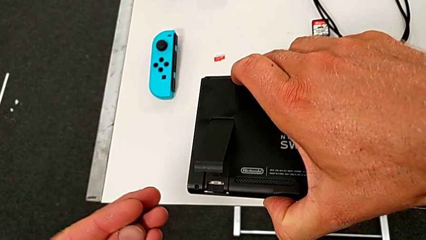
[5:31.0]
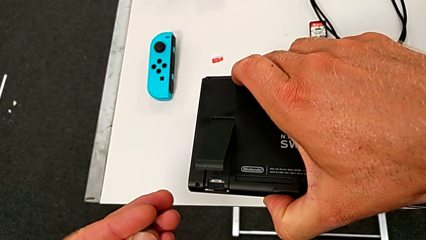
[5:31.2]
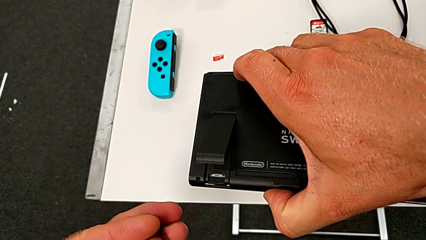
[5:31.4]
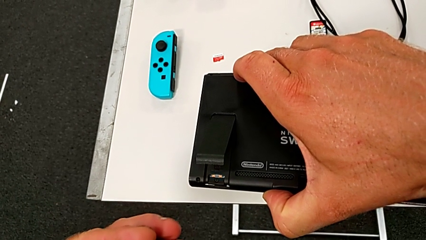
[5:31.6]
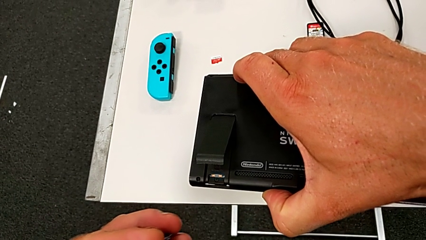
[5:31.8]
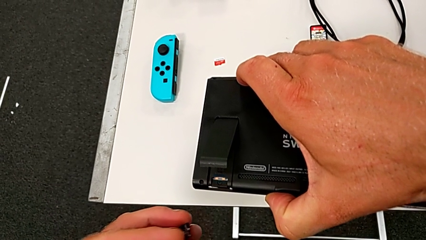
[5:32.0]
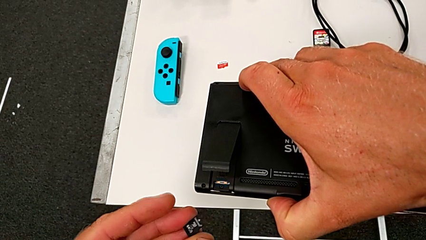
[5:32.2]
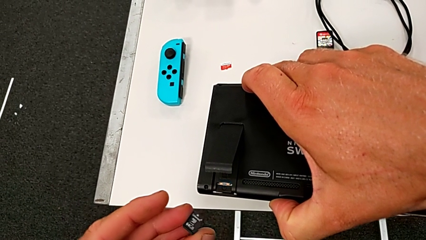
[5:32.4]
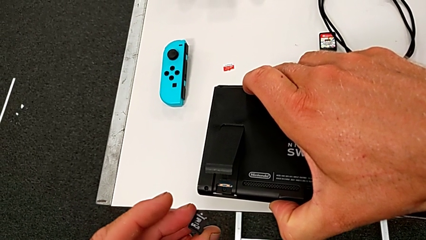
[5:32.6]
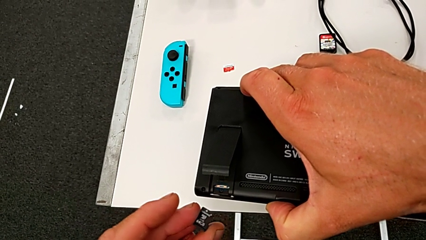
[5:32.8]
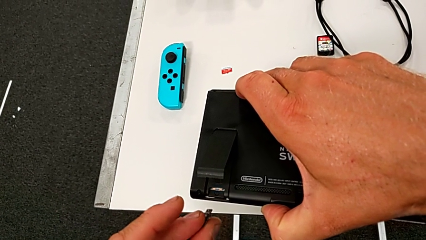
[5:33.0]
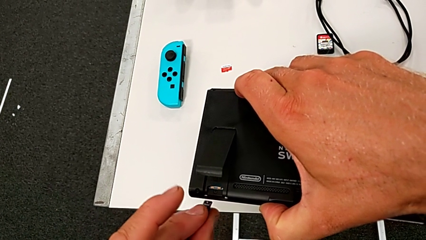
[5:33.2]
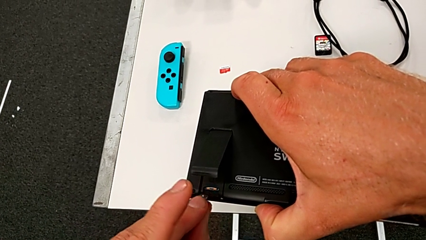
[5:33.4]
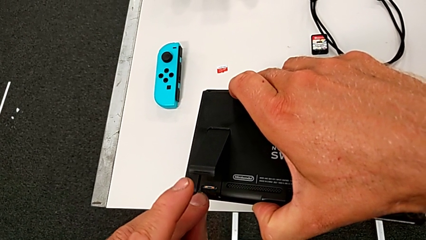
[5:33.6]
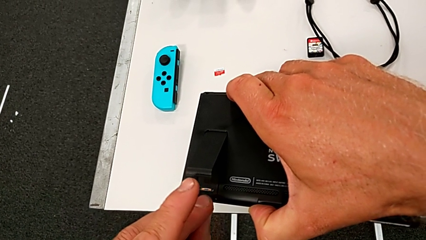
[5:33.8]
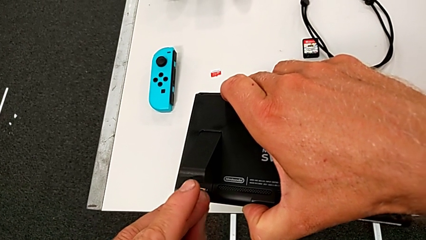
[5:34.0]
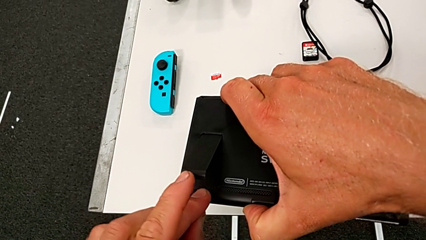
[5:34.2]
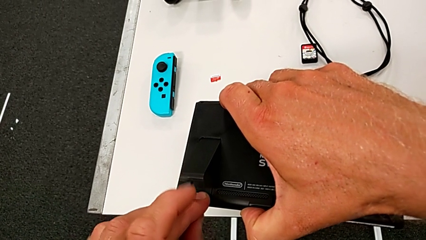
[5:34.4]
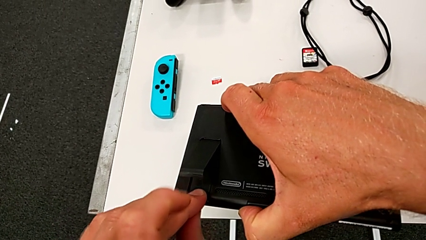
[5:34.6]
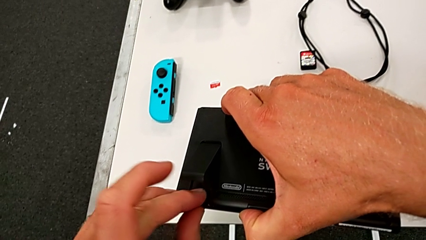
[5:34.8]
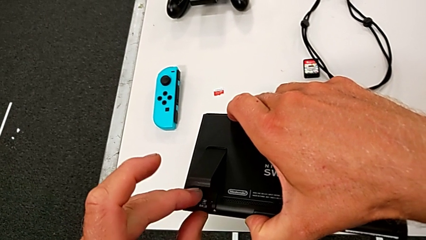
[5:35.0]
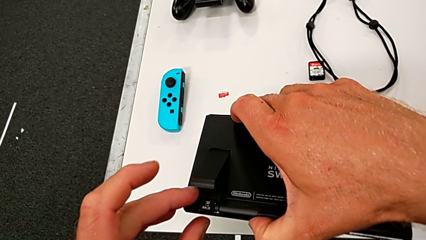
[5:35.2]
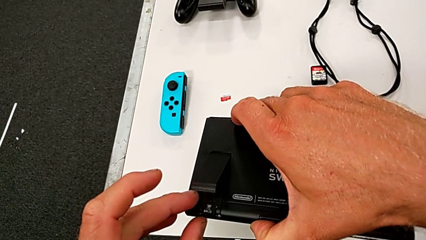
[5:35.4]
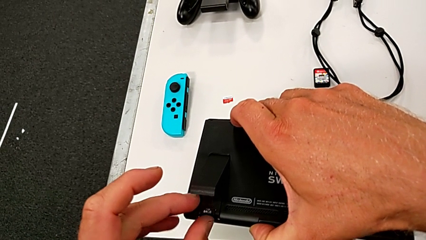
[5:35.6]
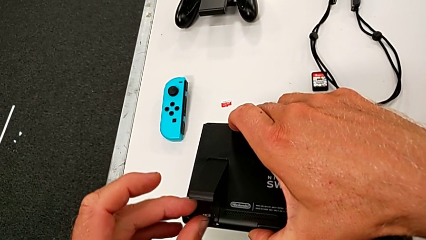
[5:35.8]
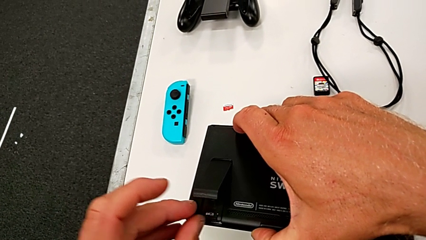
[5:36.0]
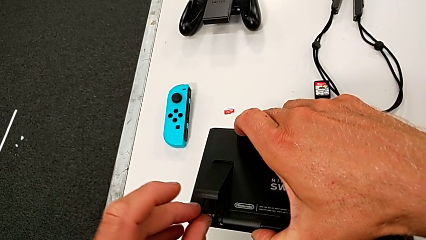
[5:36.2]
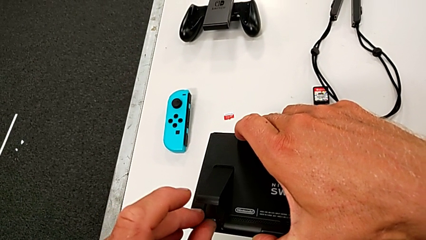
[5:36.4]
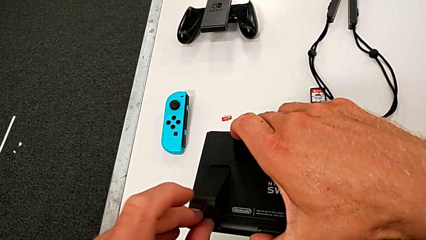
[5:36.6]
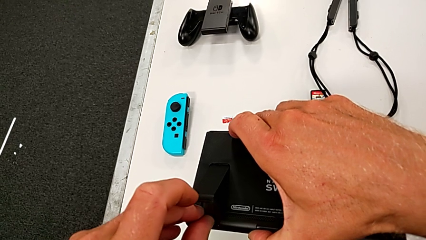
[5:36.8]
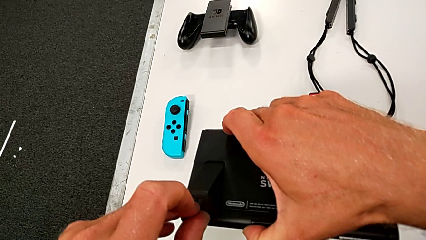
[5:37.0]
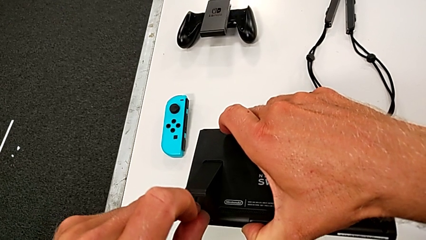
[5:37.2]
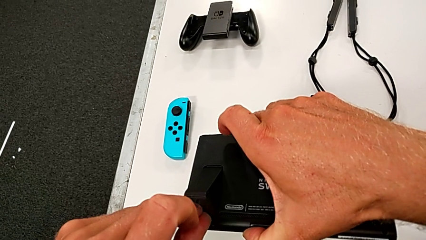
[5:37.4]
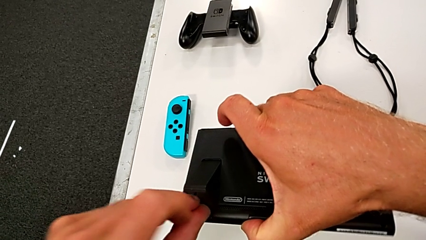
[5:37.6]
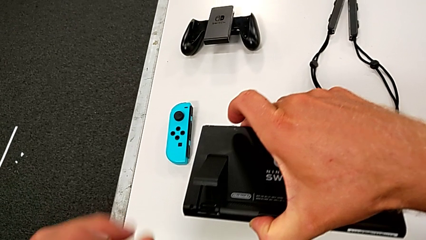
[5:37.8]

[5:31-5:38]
The camera wearer is pulling out the little SD card. They insert the new SD card.

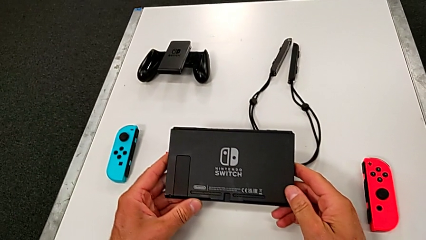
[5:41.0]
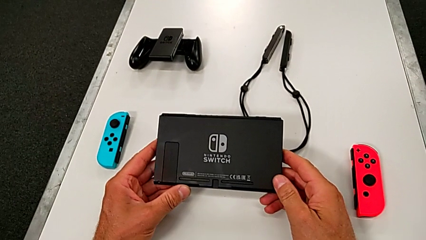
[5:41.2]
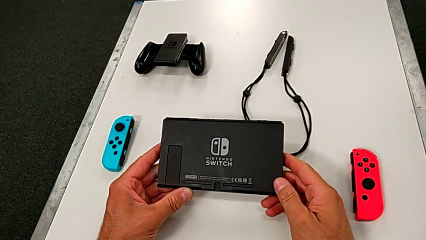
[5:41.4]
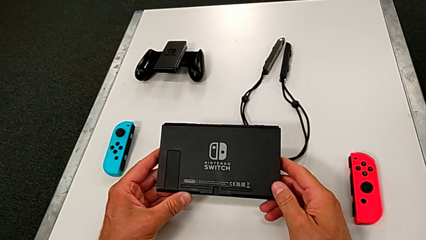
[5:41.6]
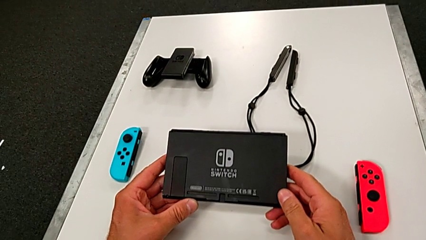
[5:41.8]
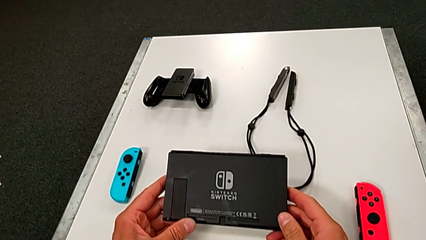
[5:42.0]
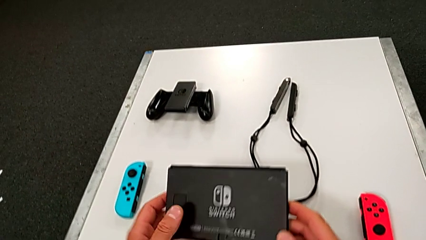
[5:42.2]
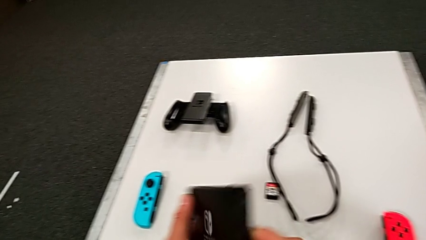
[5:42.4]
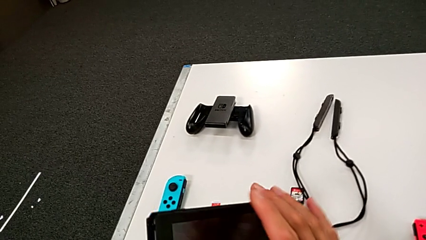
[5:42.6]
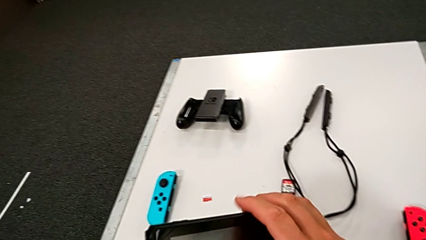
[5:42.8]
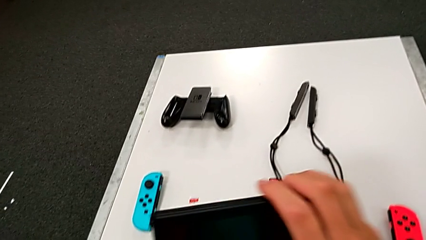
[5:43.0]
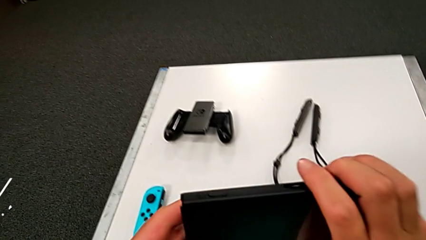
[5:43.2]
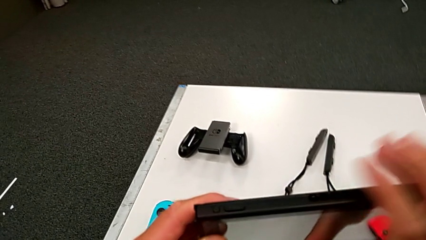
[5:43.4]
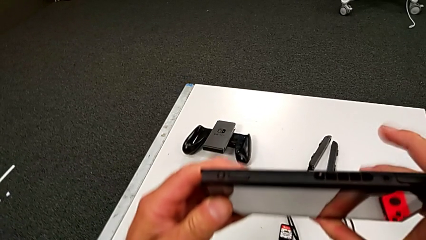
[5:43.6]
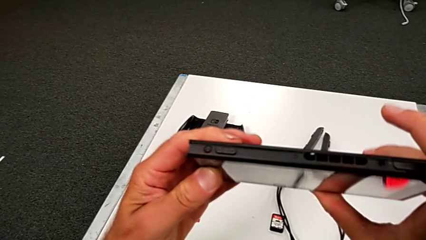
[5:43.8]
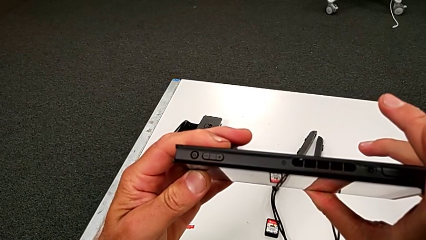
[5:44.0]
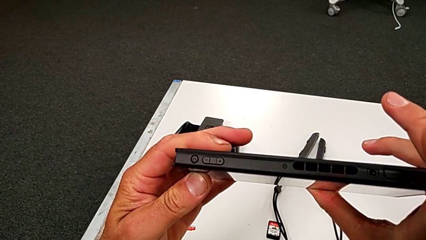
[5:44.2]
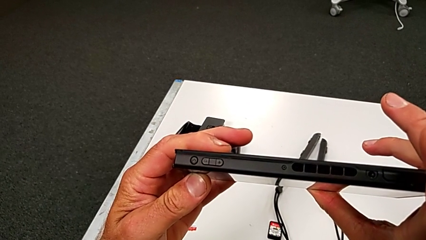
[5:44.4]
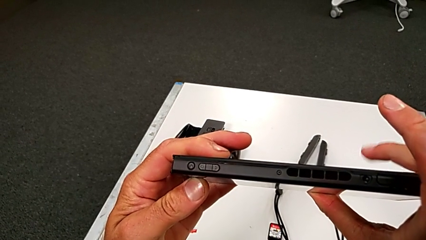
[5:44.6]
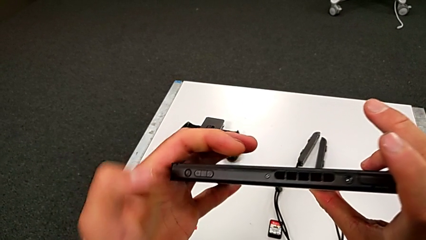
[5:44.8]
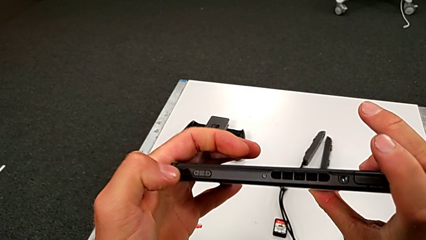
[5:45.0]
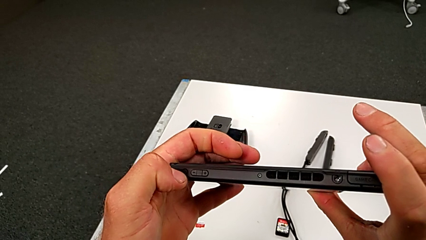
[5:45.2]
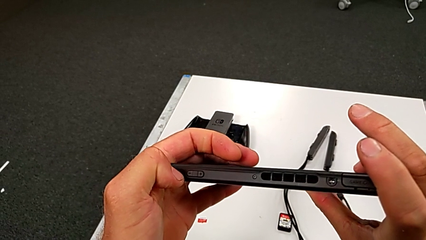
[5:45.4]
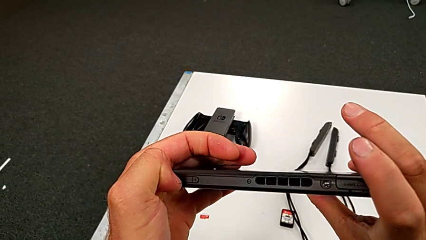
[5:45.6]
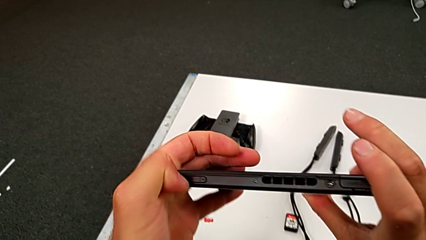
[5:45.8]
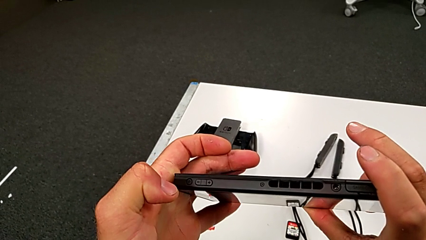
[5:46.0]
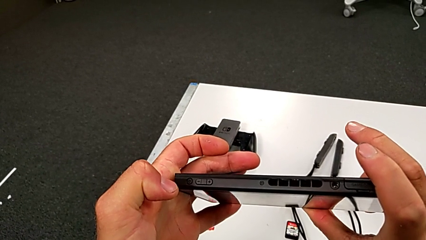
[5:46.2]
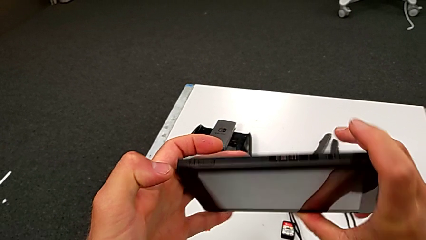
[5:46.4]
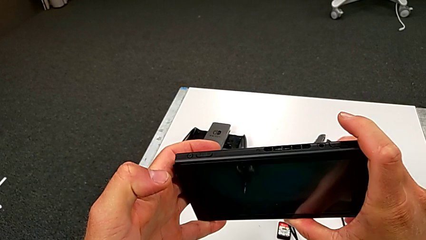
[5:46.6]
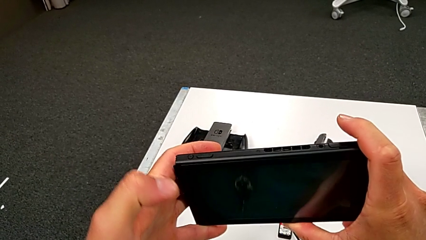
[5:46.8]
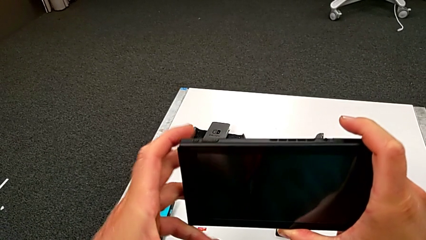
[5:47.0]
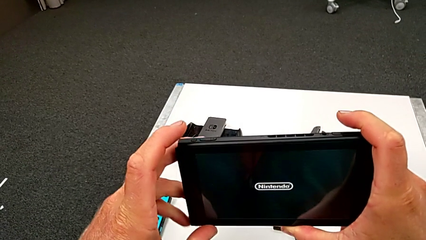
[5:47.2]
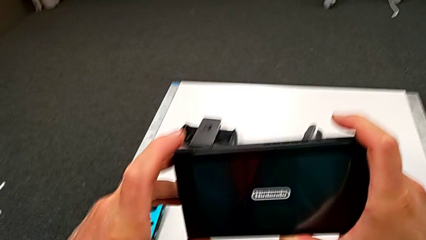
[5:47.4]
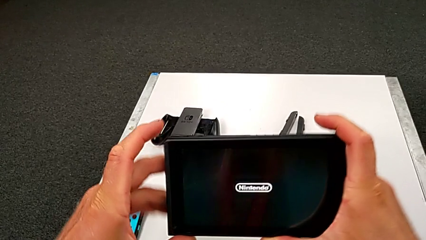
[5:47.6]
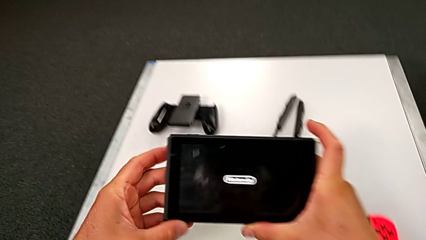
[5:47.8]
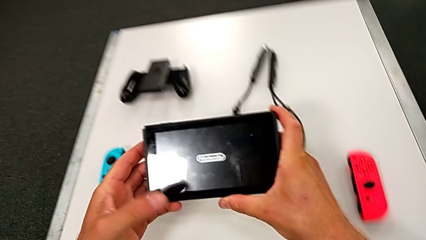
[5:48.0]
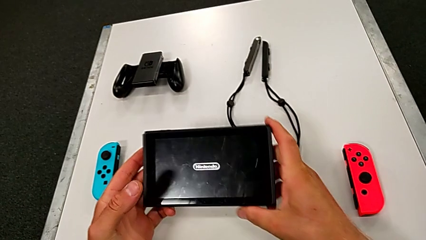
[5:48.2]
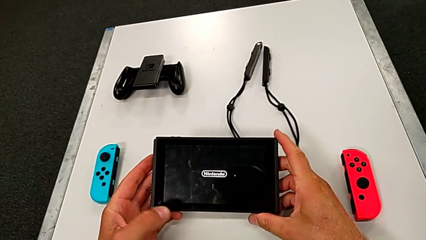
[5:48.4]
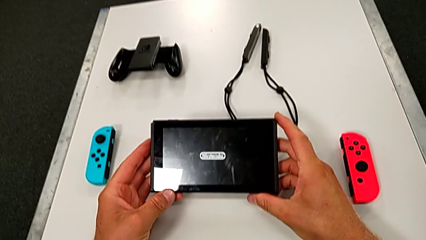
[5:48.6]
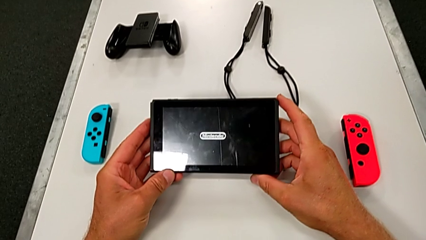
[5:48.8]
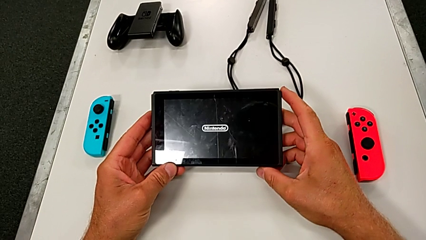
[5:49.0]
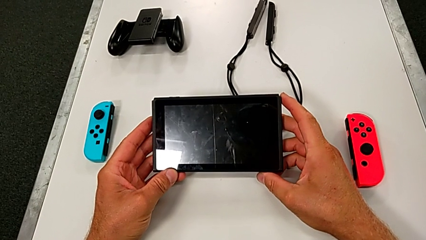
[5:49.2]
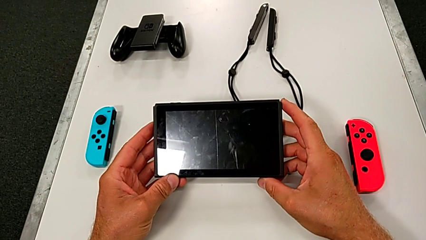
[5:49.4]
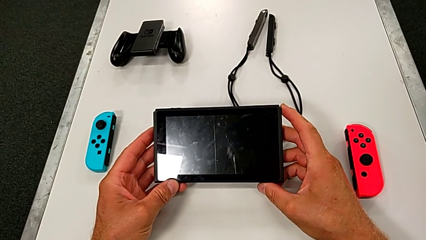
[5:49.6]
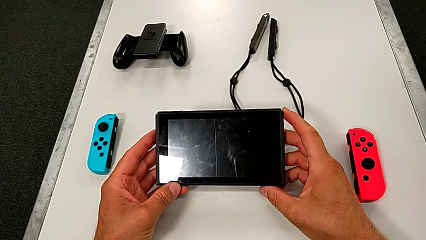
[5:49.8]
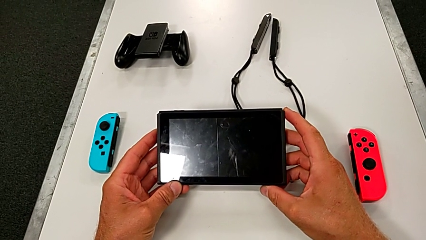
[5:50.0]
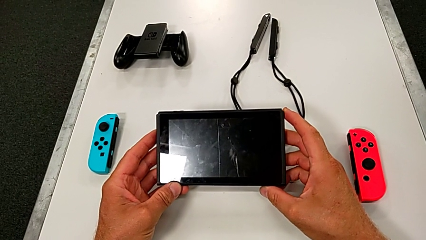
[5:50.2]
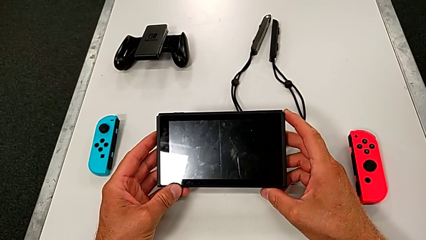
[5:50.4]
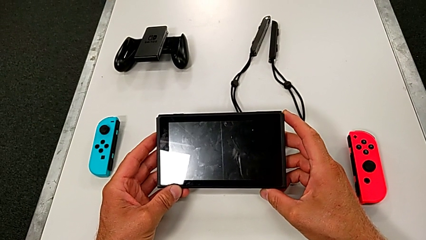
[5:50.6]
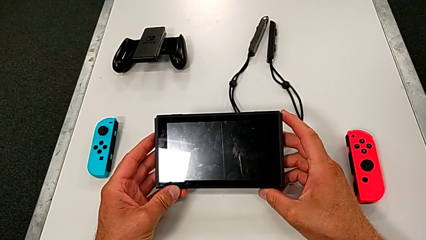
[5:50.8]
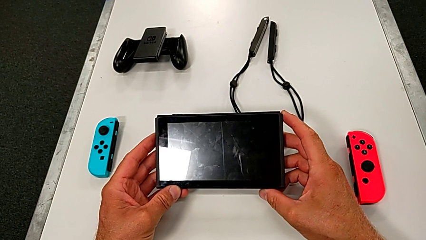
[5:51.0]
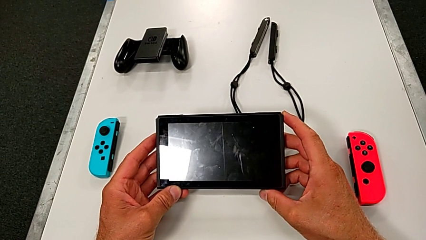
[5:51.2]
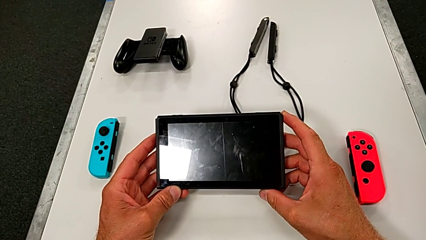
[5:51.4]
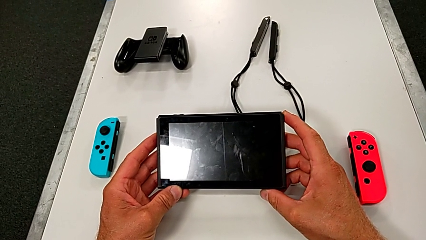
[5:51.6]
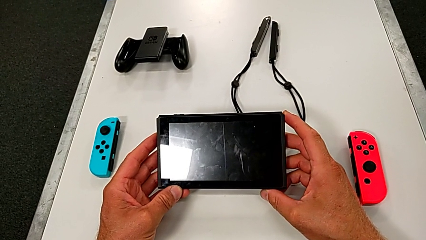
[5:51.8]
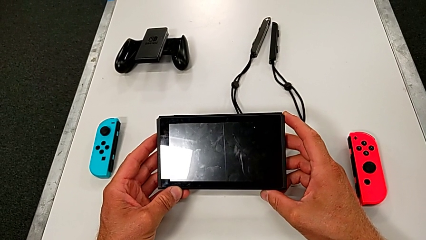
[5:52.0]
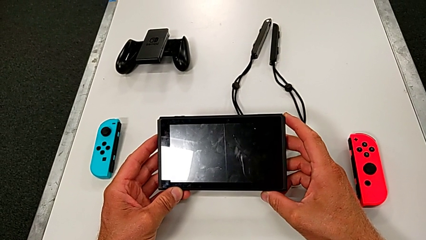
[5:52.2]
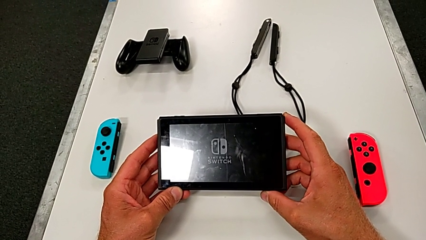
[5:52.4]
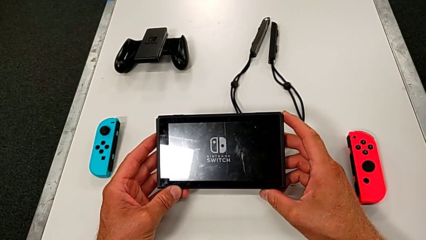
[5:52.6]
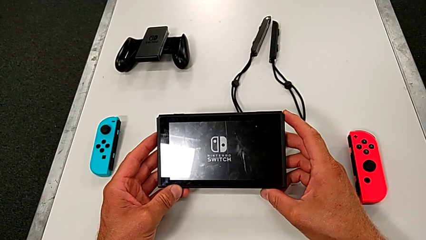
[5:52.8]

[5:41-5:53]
The camera wearer is pressing the left button to turn on the Nintendo Switch. They turn on the black Nintendo Switch.
